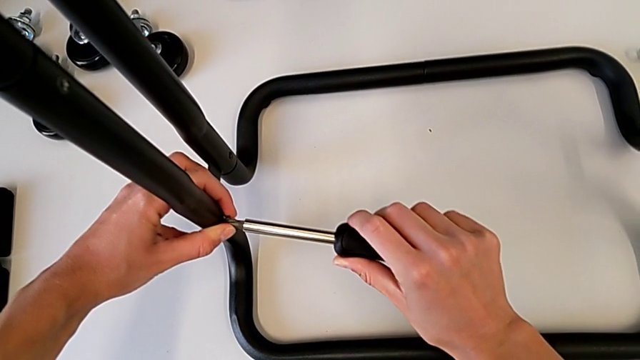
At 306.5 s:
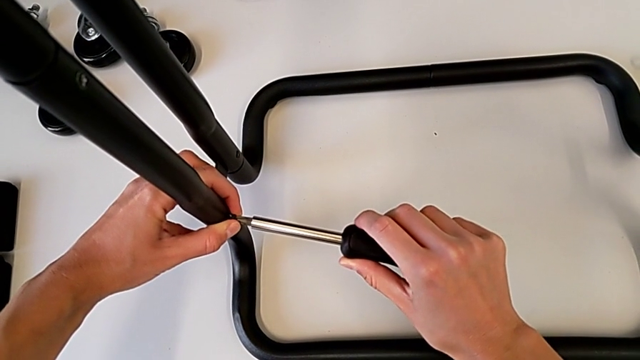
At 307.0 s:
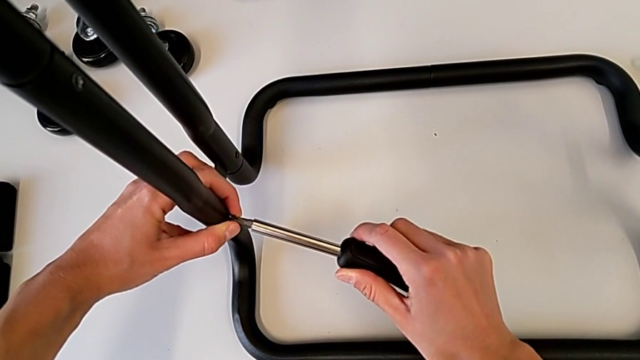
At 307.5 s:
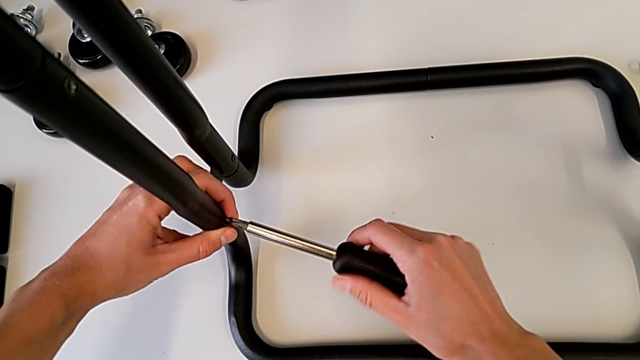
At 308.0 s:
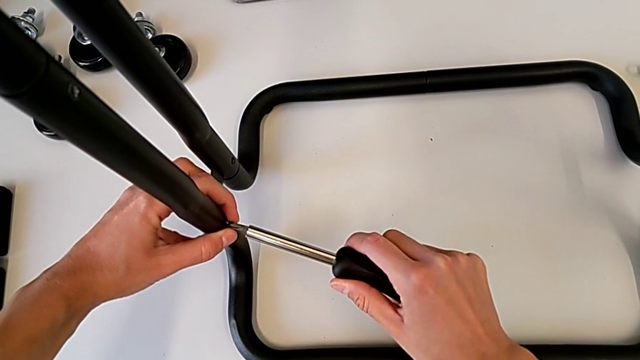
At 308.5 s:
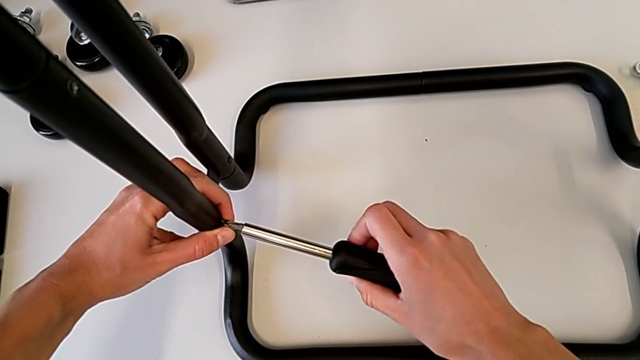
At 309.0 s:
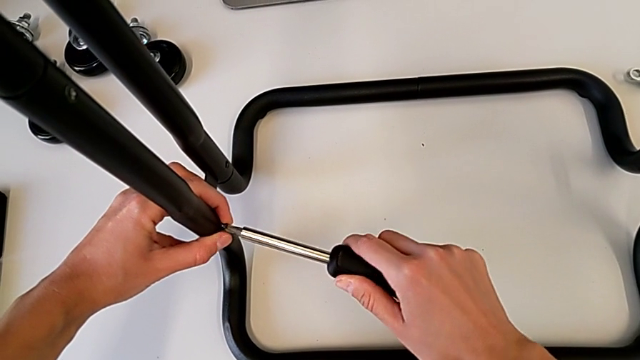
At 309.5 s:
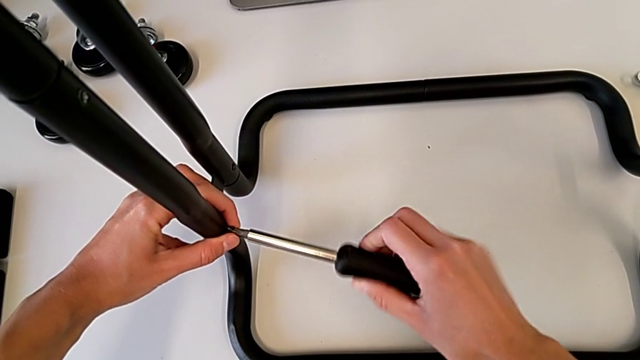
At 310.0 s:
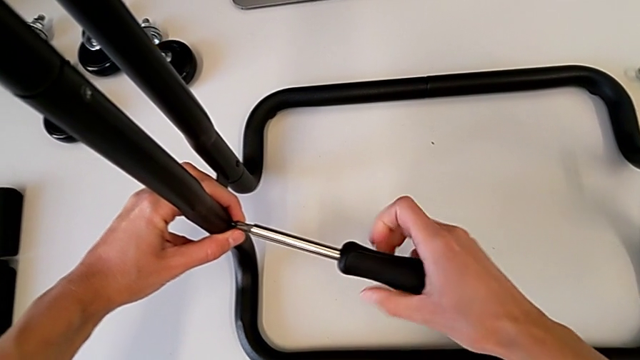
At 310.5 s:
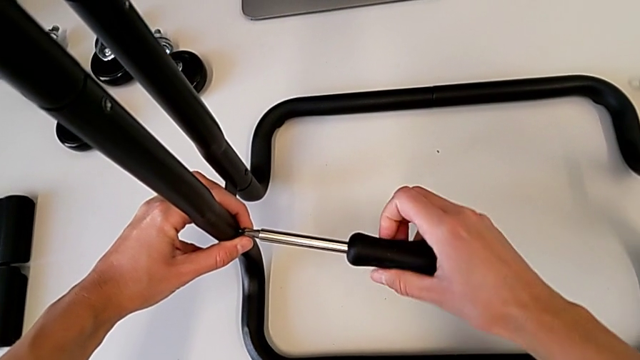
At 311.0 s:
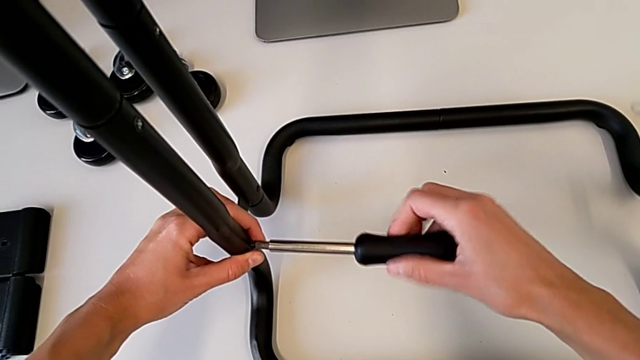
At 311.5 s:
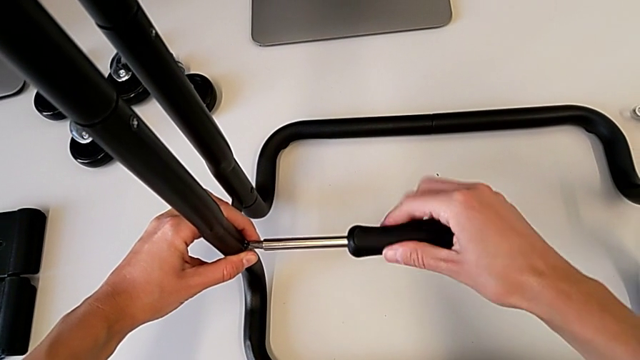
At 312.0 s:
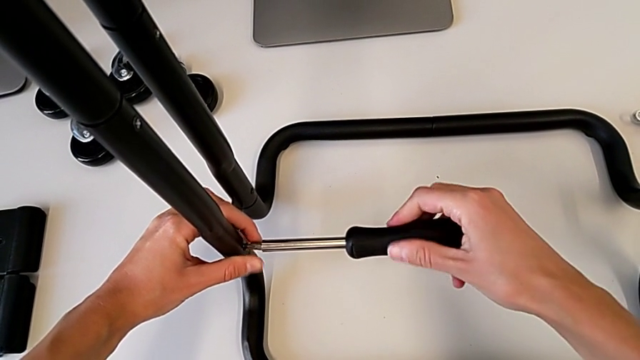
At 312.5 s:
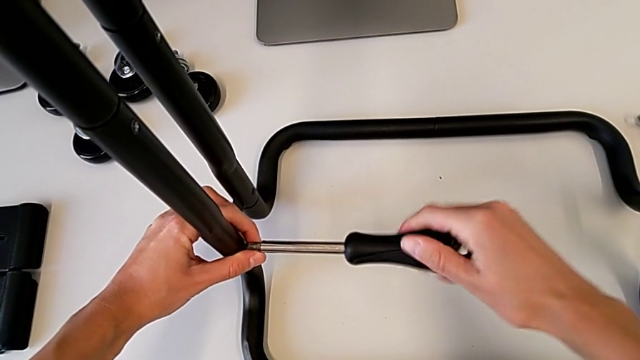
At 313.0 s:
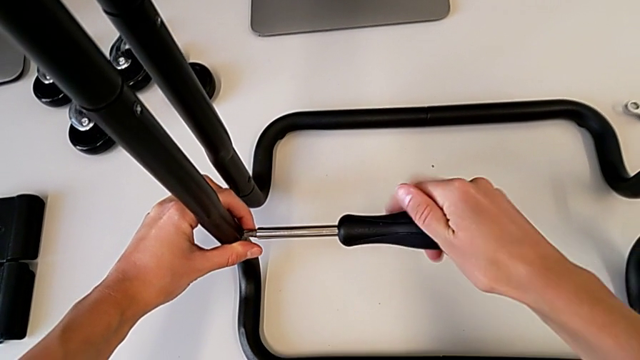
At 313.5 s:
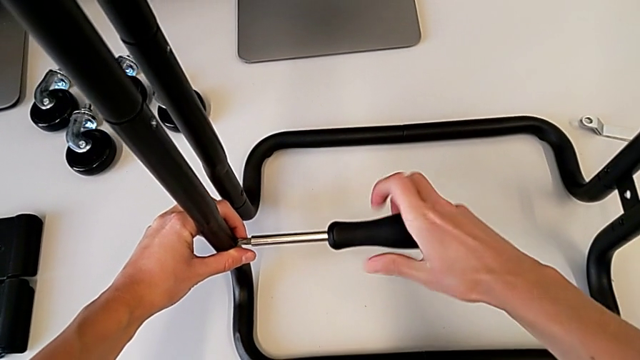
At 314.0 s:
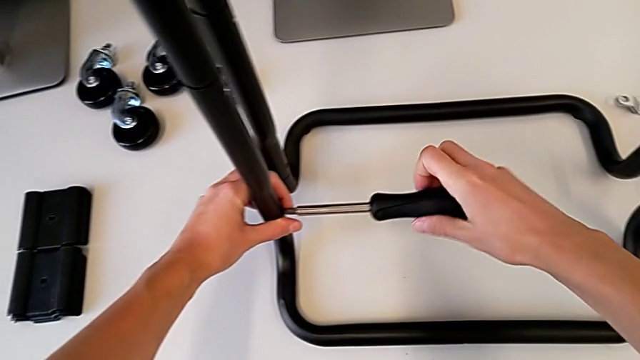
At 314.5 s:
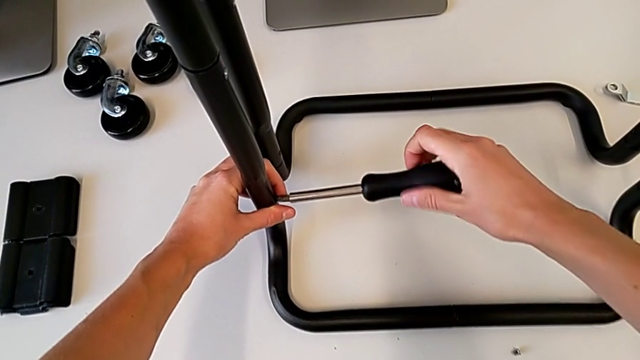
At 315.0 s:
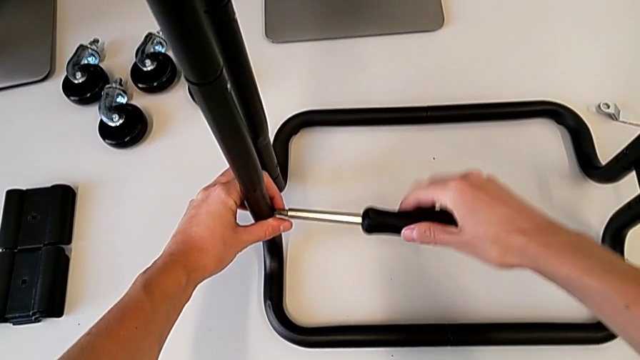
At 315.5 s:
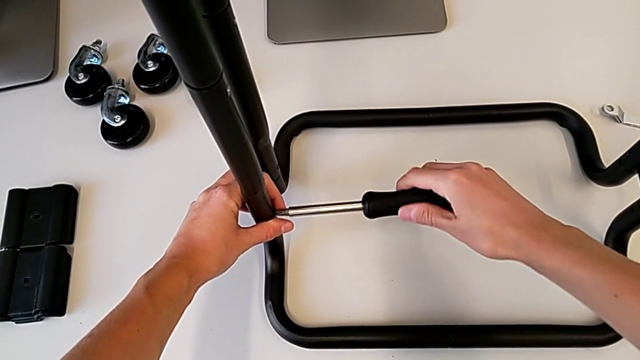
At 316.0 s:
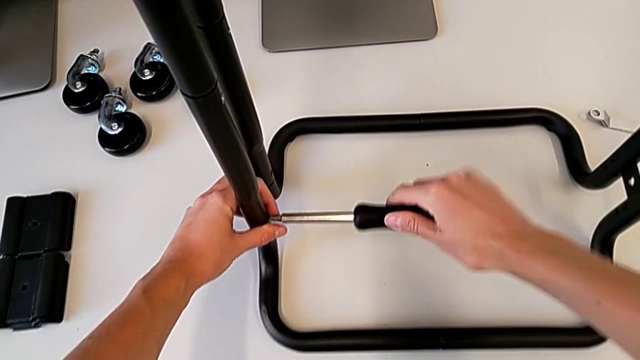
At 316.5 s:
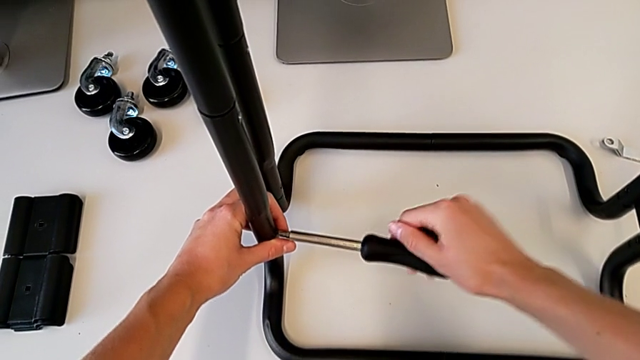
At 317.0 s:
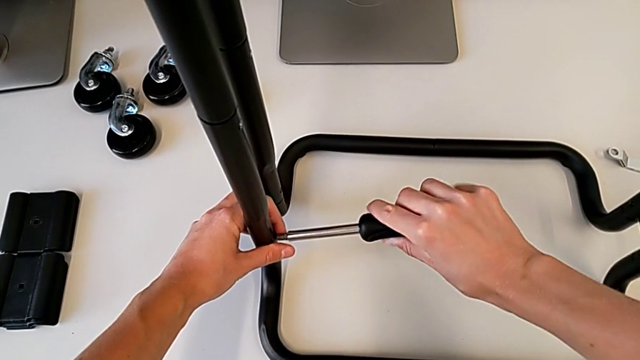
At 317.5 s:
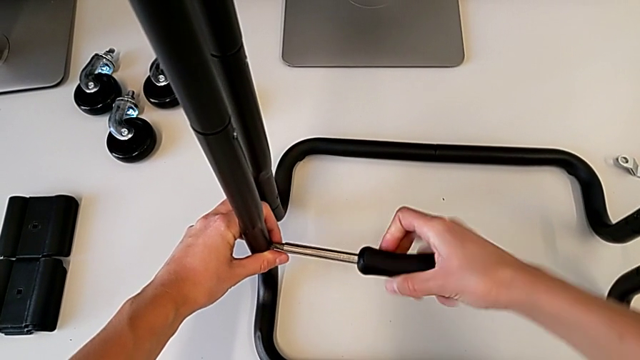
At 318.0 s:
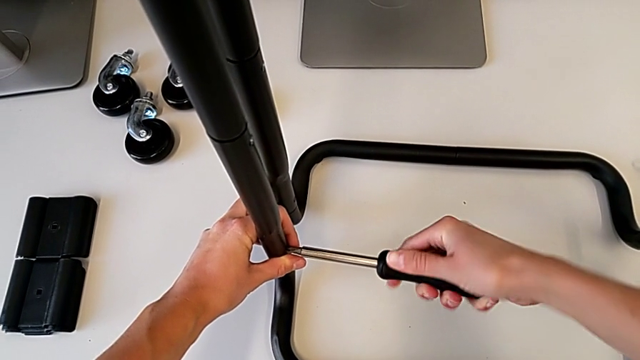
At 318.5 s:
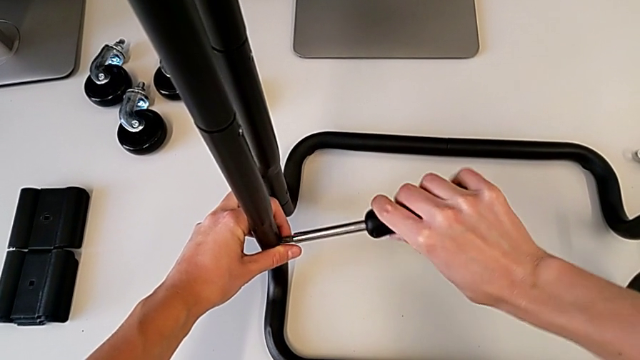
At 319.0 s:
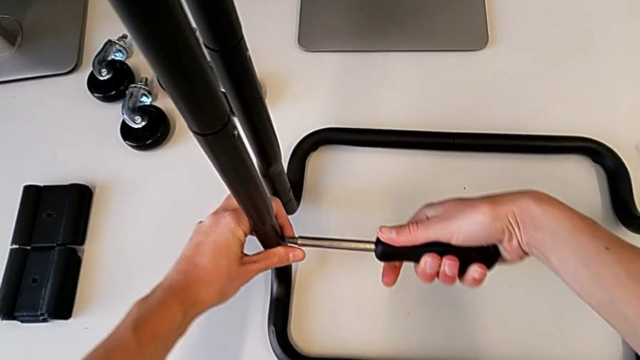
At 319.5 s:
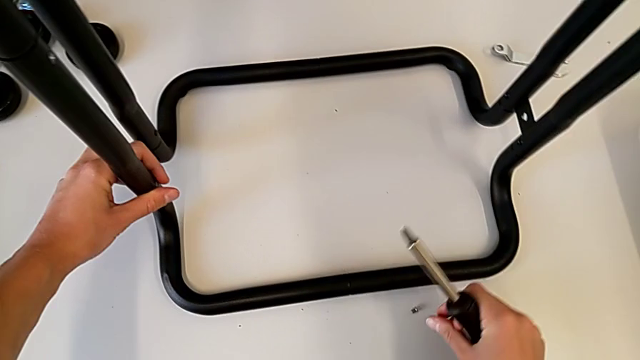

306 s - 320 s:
The camera wearer is screwing the first bar leg into the base frame. They screw the screw and withdraw the screwdriver.

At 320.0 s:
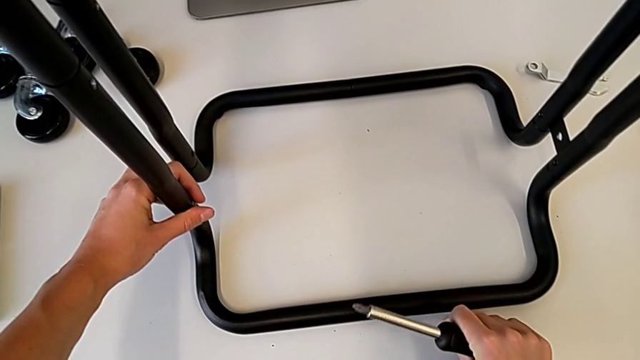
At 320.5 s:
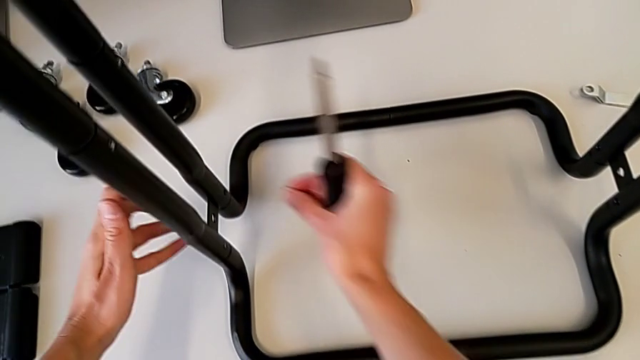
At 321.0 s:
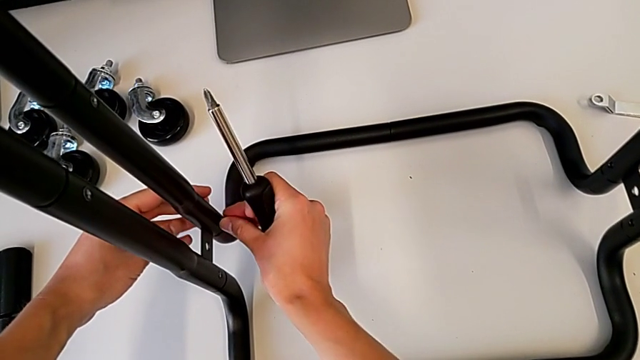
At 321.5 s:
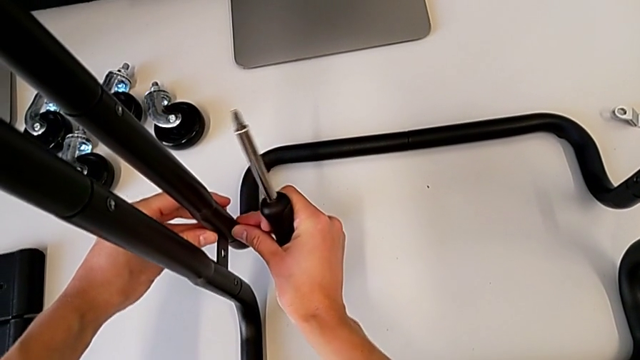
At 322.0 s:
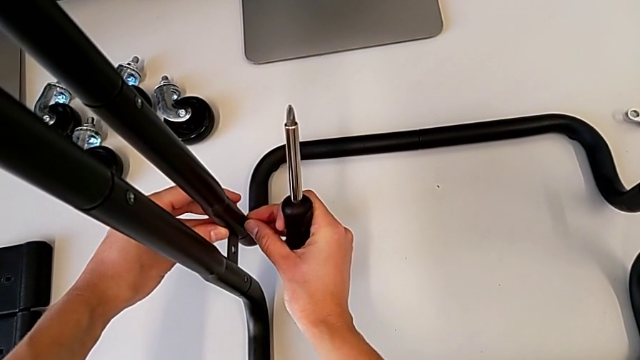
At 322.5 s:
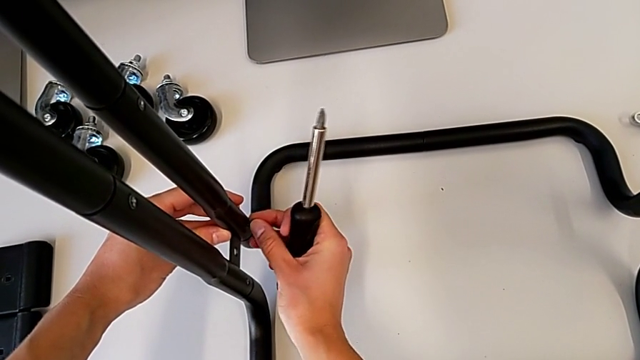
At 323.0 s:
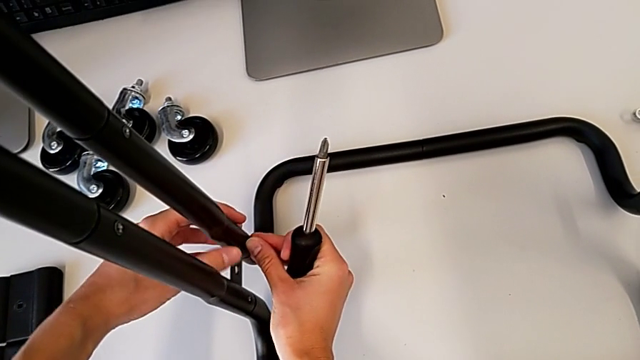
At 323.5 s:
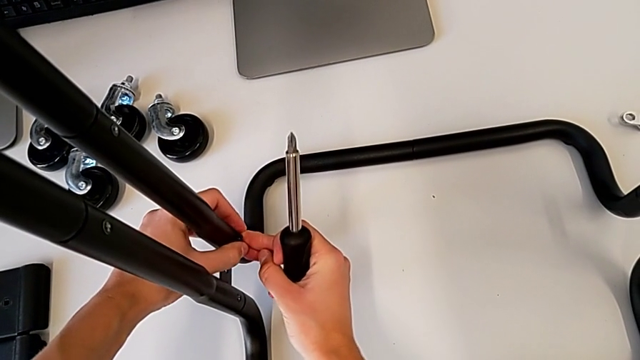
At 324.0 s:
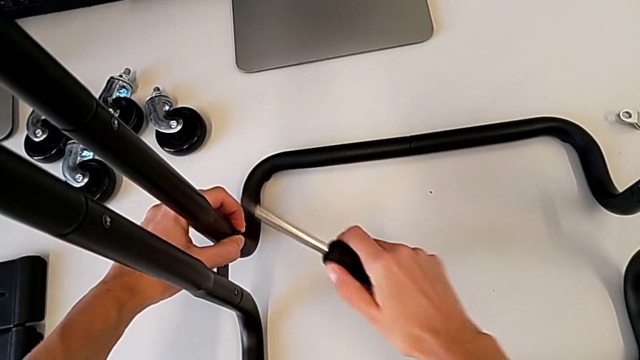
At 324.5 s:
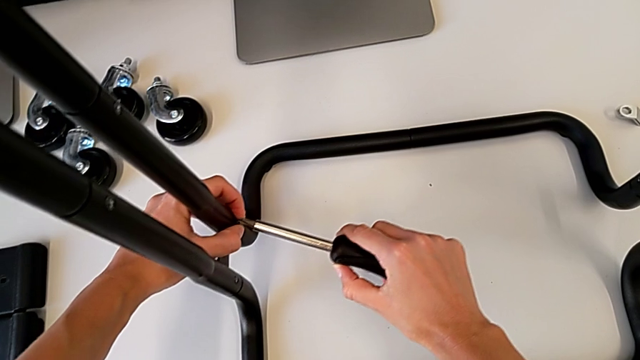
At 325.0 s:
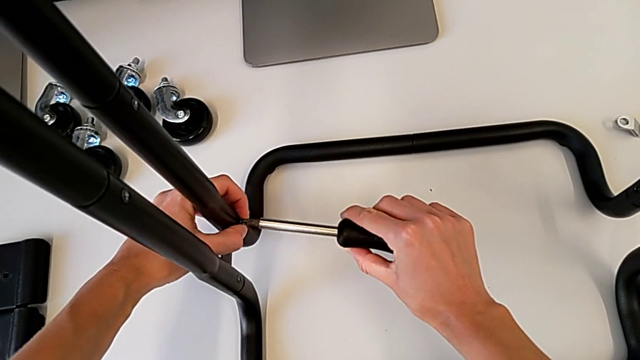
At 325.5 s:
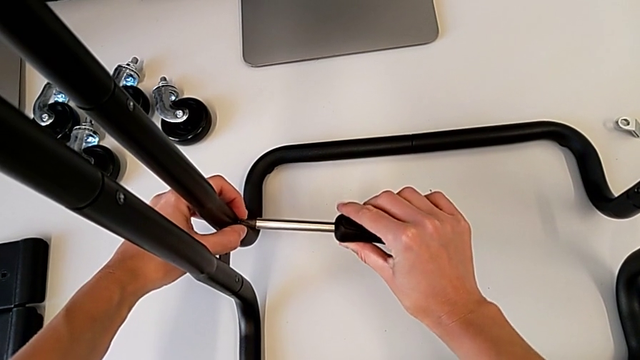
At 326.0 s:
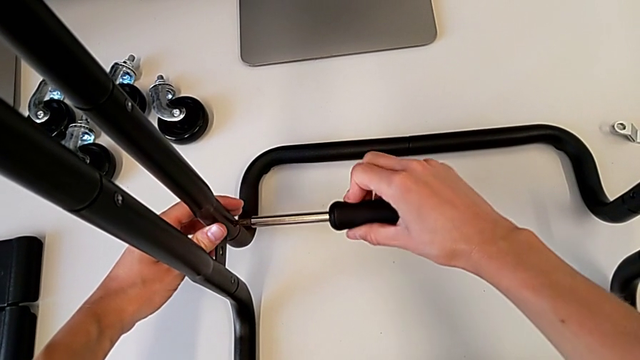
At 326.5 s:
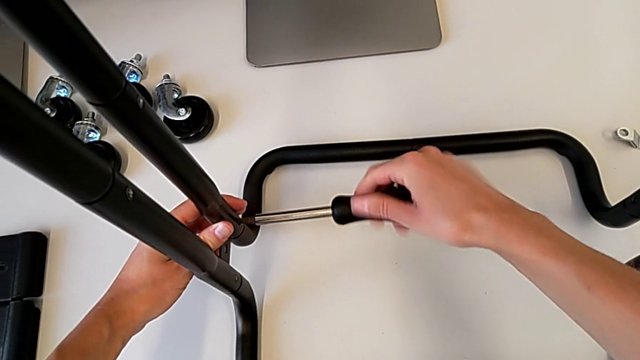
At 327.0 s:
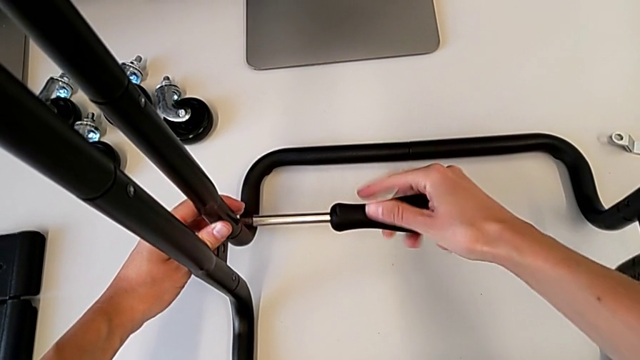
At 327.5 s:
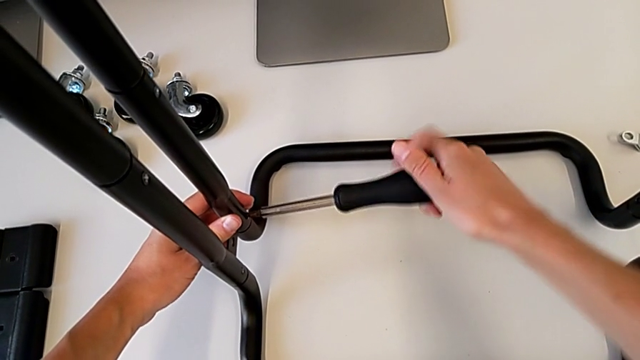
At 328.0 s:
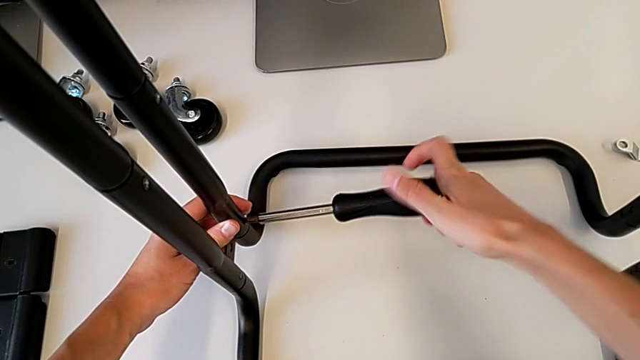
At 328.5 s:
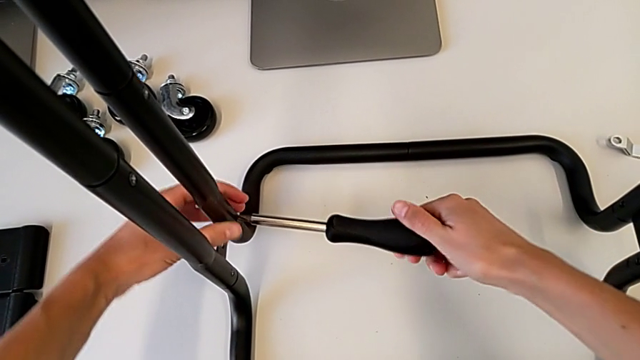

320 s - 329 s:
The camera wearer is screwing the bar leg to the base frame. They grab the screw, insert the second screw, insert the screwdriver and begin to screw the second screw.
